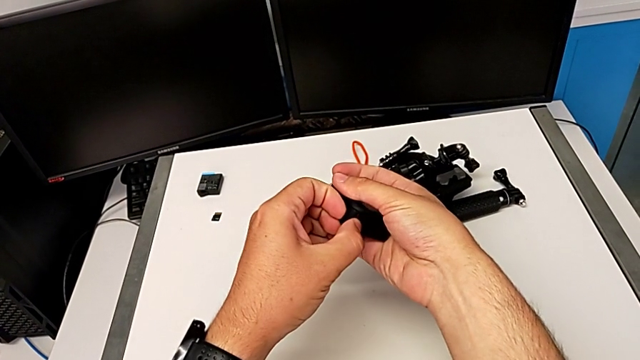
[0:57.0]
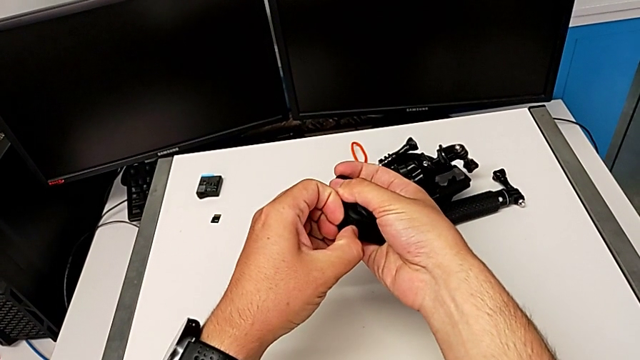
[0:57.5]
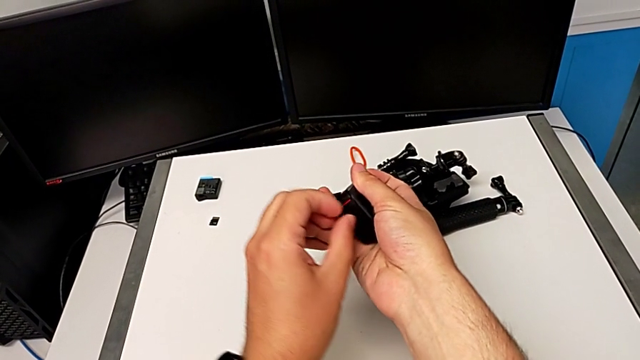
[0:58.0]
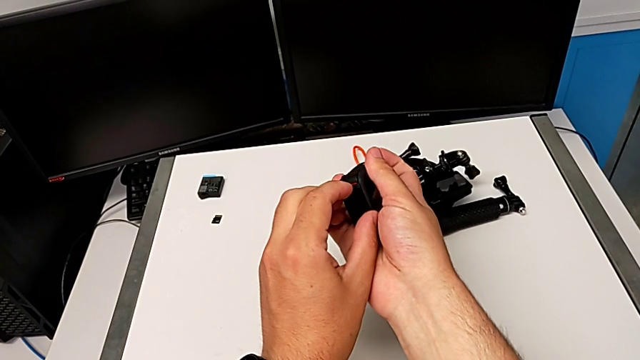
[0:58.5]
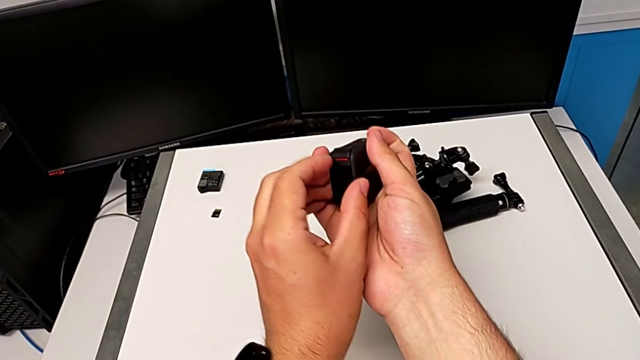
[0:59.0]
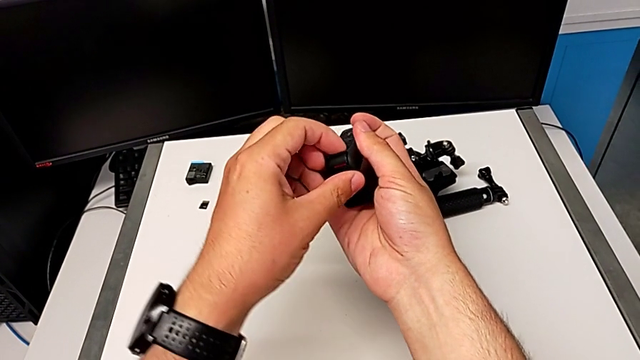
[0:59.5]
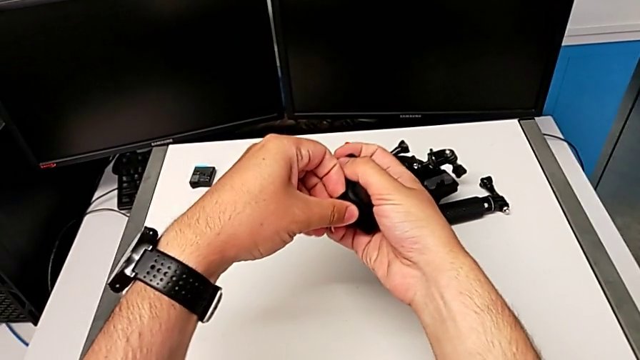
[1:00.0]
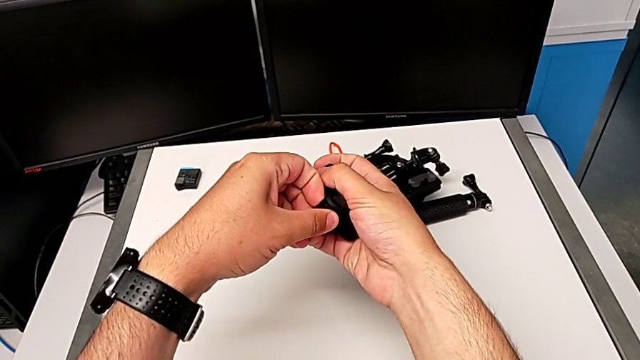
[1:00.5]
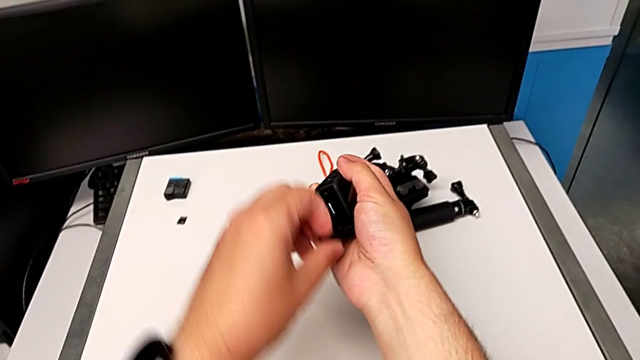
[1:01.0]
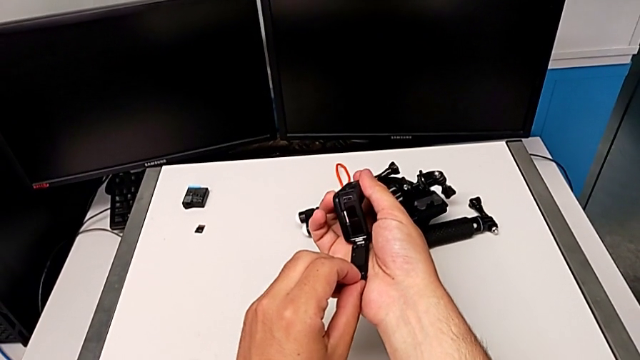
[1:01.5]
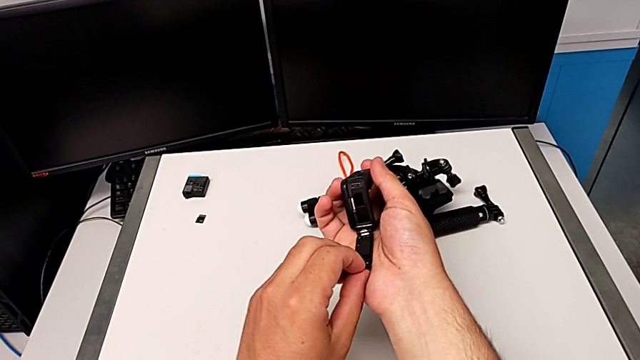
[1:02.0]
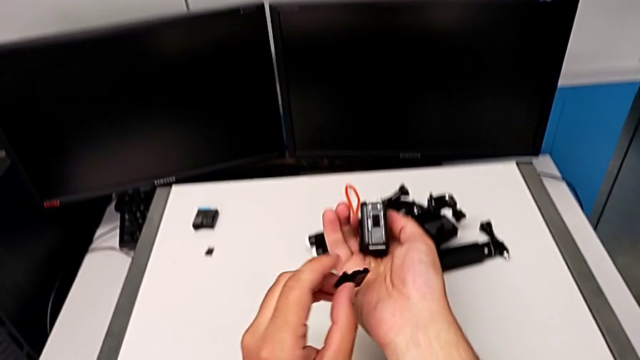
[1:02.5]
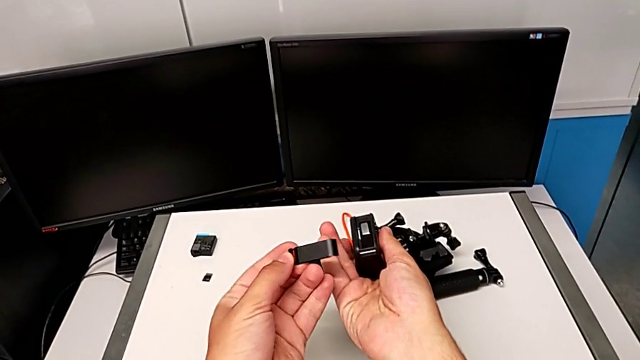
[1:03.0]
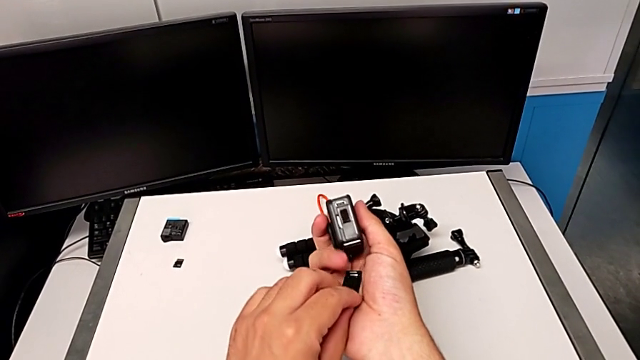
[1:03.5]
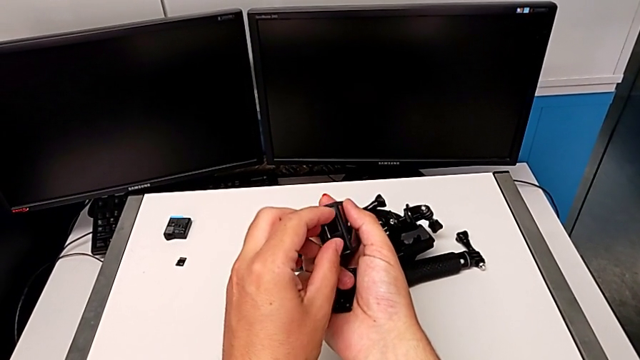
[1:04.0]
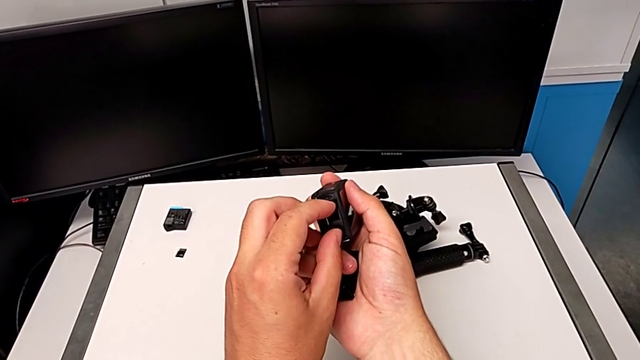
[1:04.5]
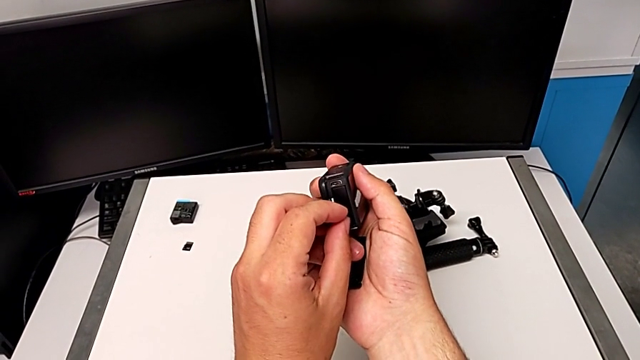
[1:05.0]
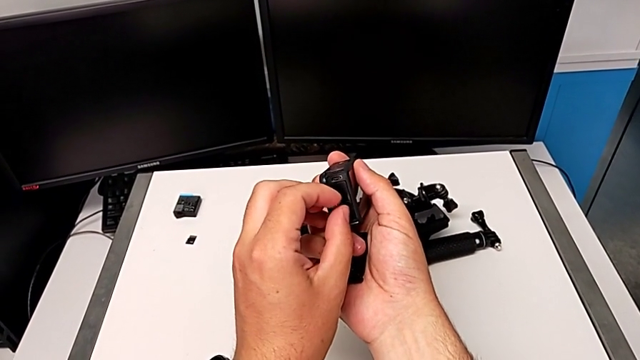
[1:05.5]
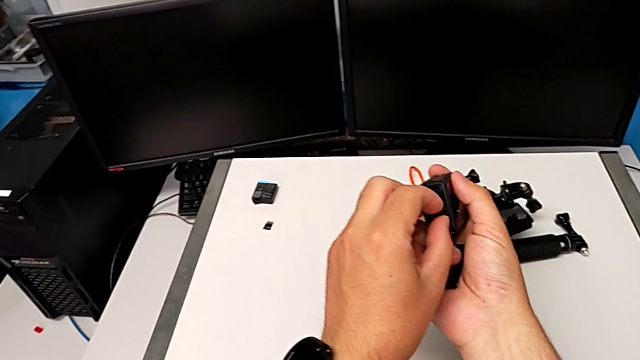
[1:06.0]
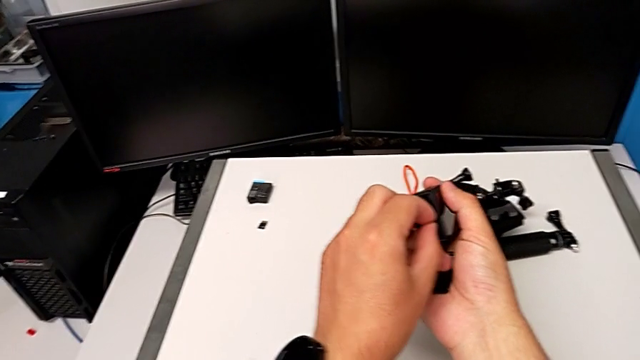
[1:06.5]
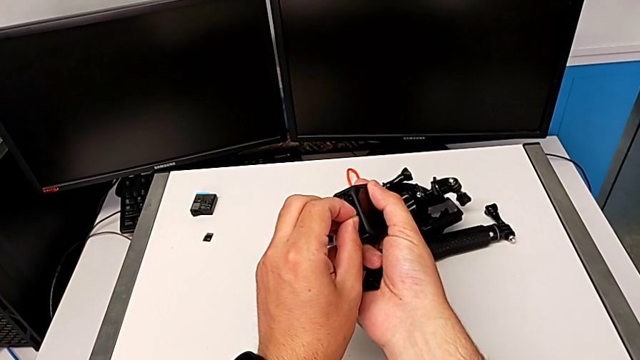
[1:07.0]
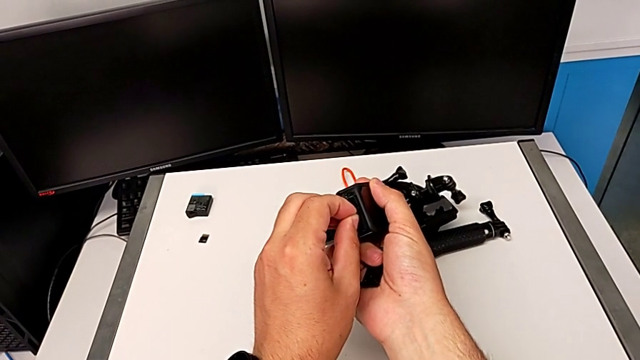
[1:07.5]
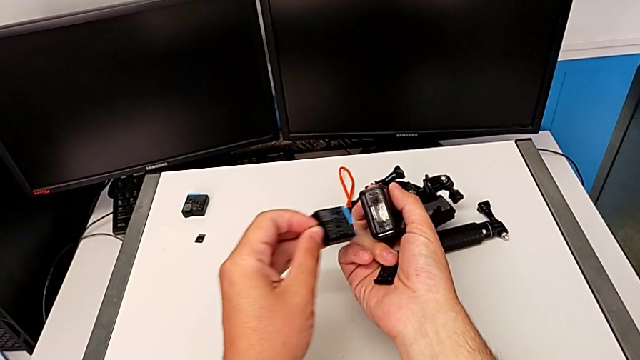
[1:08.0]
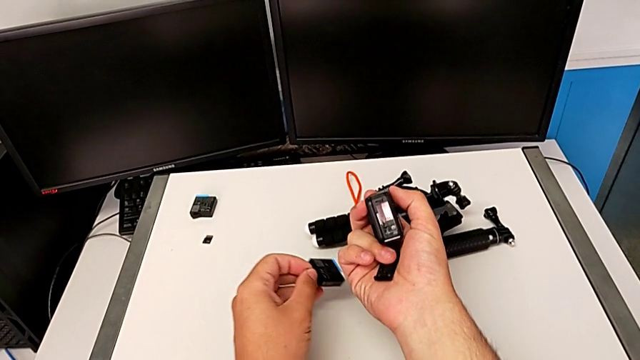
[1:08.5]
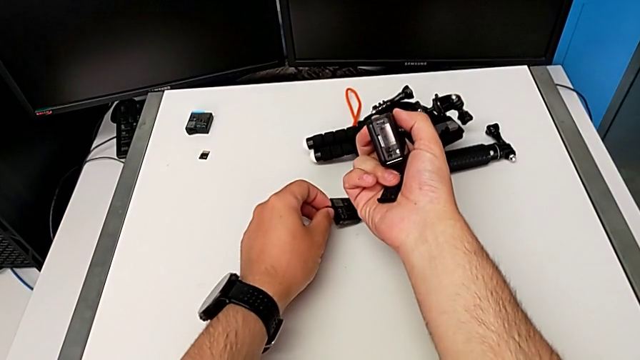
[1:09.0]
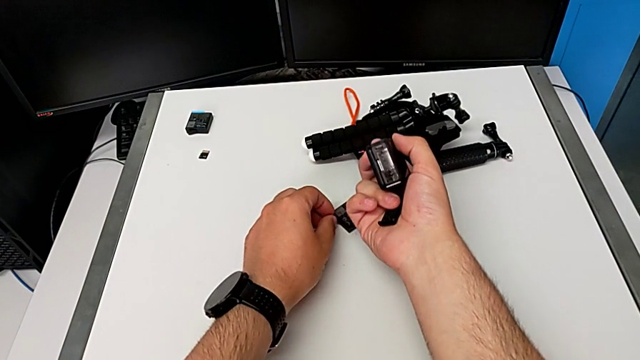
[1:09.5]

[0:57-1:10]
The camera wearer is changing the battery for the GoPro. They keep opening the GoPro, withdraw the battery door and withdraw the old battery door.

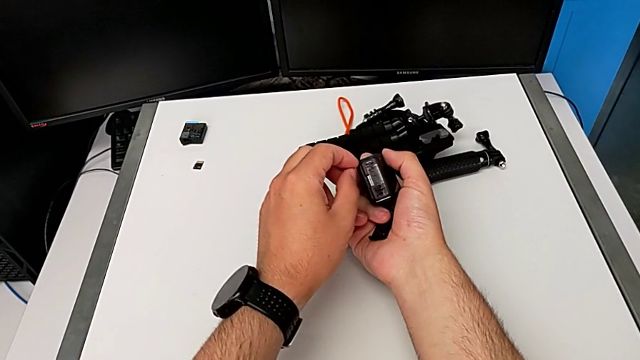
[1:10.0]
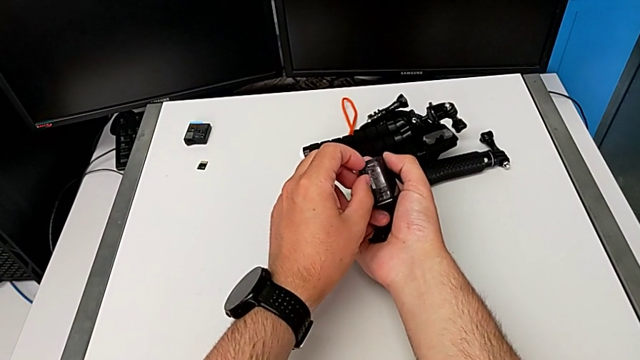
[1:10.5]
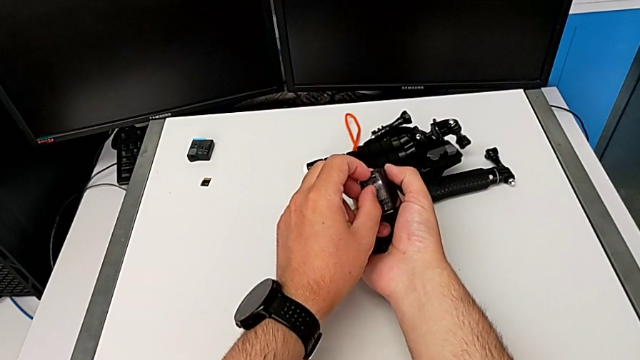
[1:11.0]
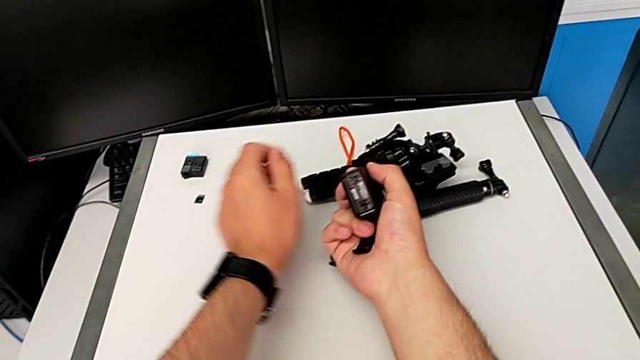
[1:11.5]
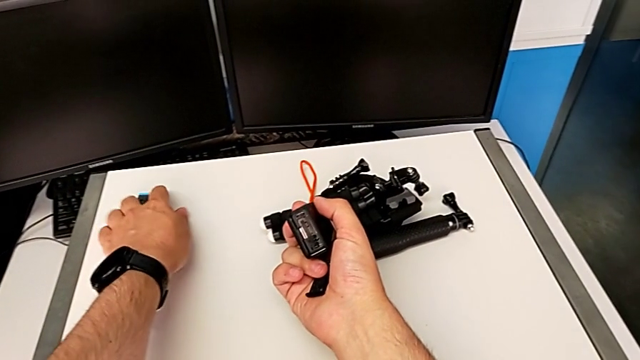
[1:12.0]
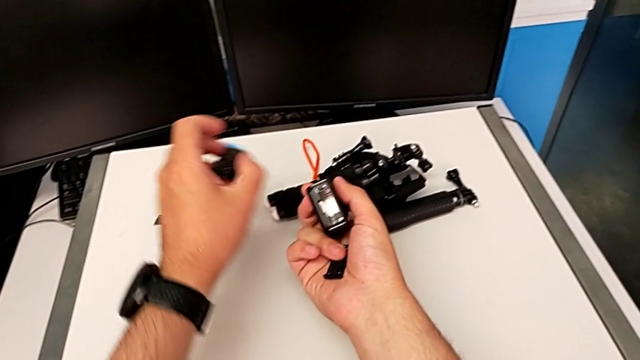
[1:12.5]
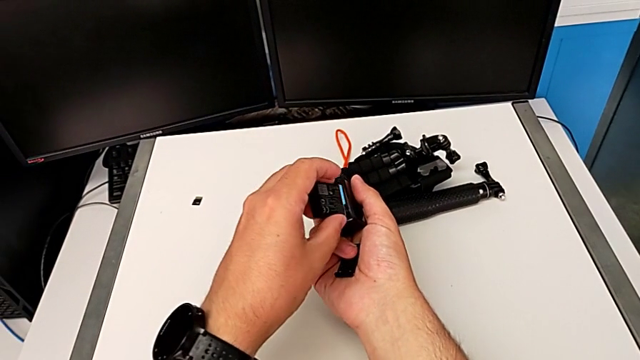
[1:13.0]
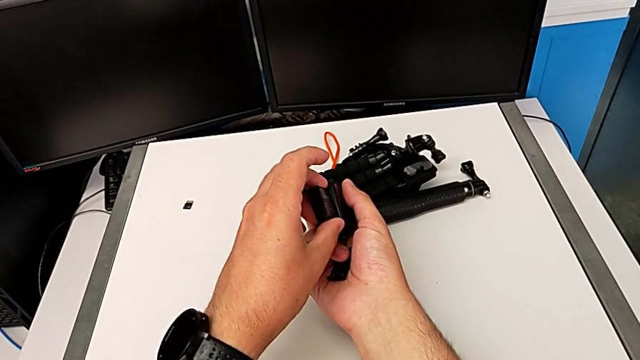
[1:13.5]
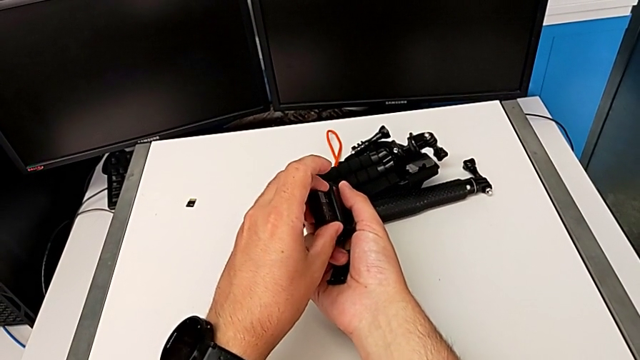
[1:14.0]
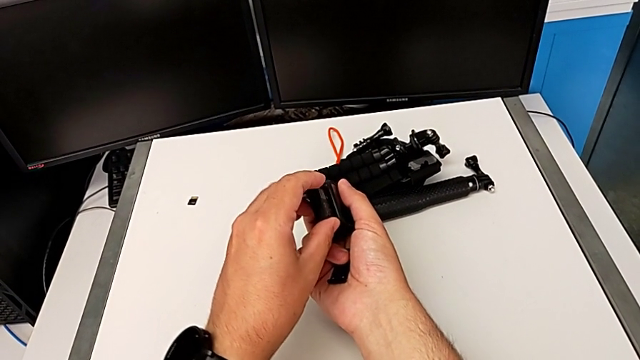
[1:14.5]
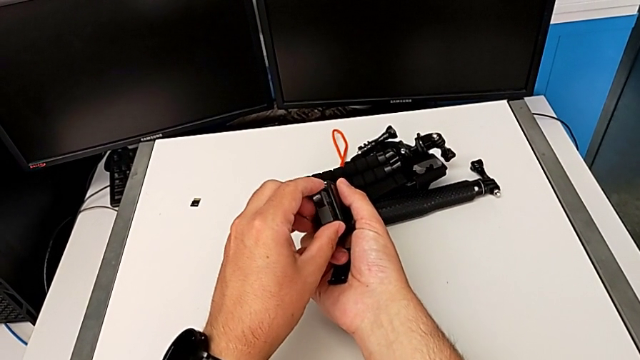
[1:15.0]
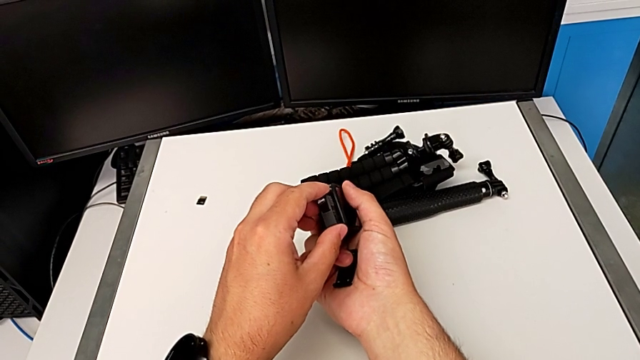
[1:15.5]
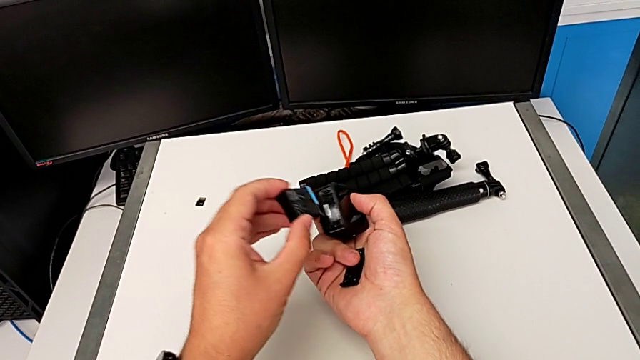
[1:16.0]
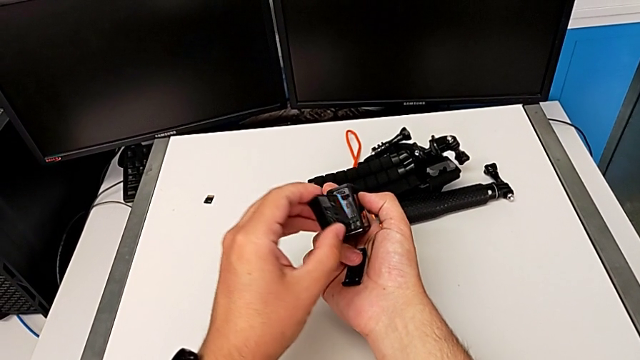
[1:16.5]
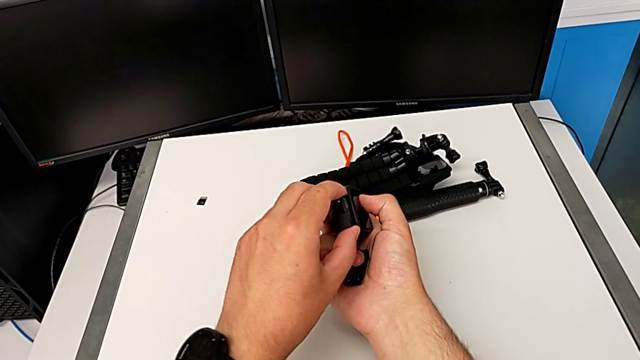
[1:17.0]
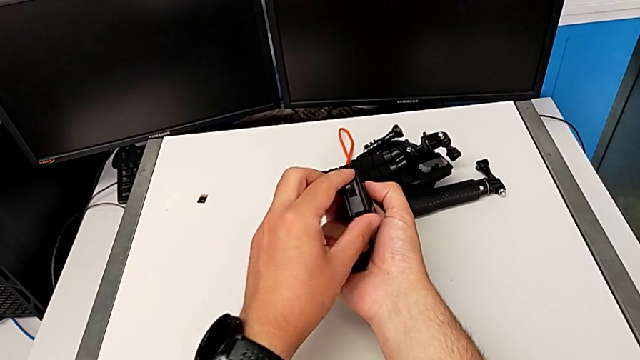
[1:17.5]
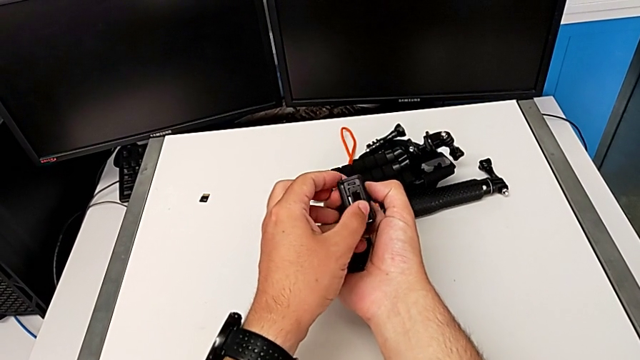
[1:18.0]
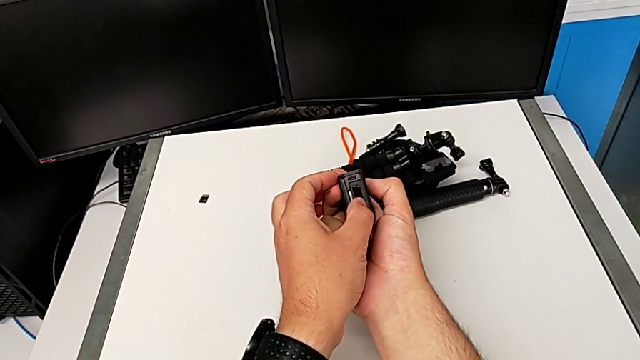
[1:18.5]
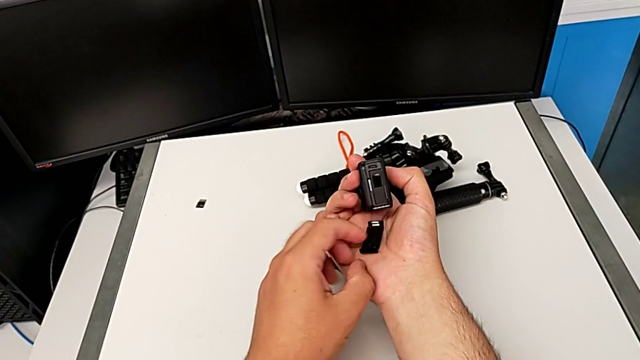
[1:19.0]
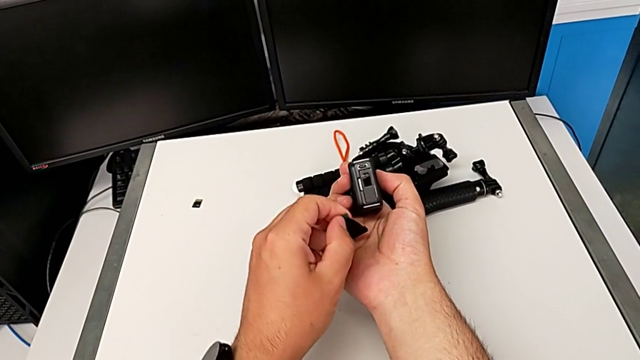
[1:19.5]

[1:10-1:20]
The camera wearer is changing the battery for the GoPro. They hold the GoPro, grab the new battery and insert it.
